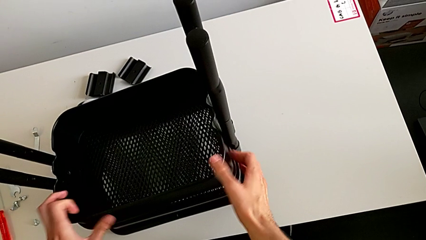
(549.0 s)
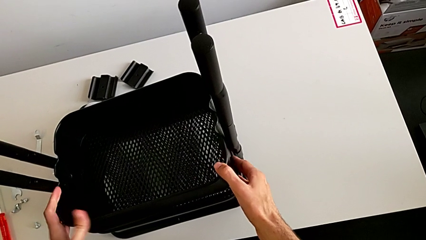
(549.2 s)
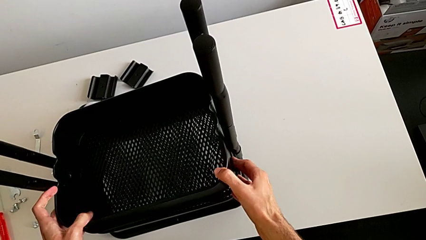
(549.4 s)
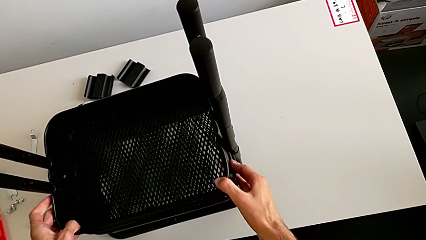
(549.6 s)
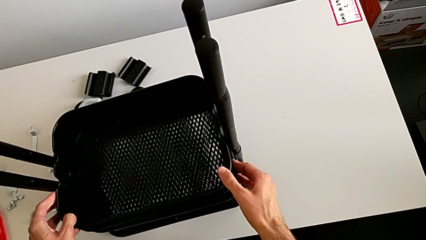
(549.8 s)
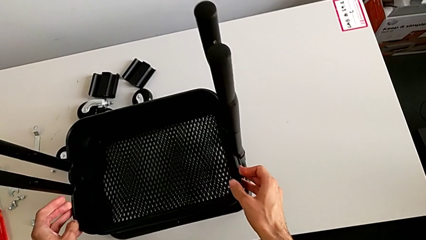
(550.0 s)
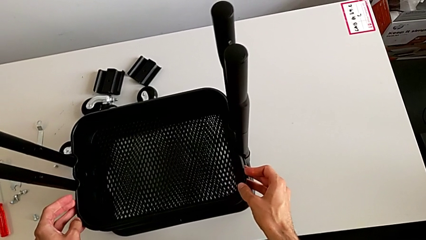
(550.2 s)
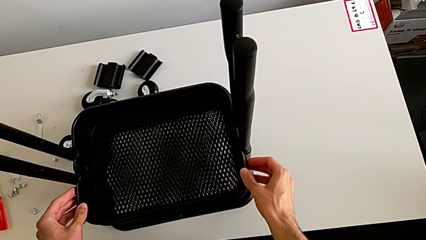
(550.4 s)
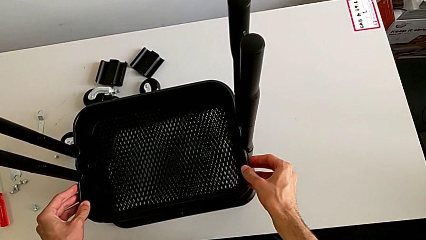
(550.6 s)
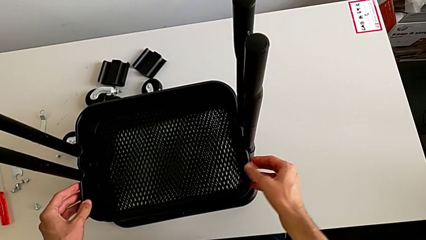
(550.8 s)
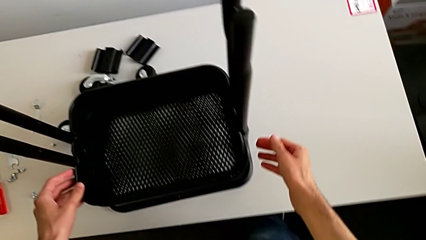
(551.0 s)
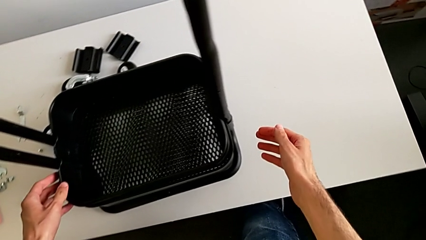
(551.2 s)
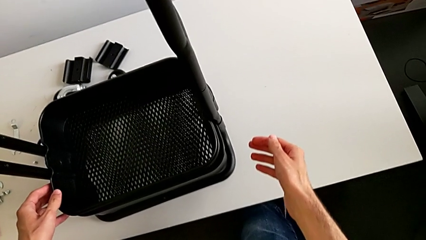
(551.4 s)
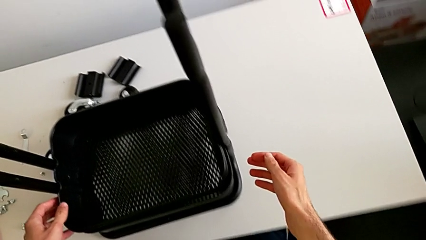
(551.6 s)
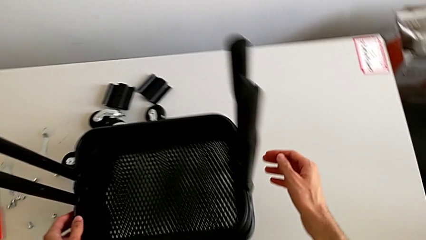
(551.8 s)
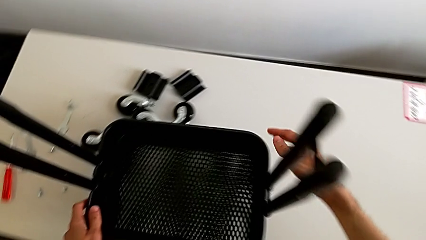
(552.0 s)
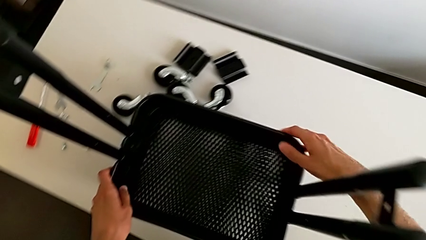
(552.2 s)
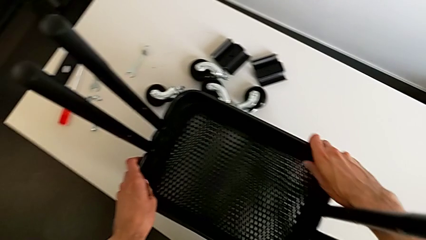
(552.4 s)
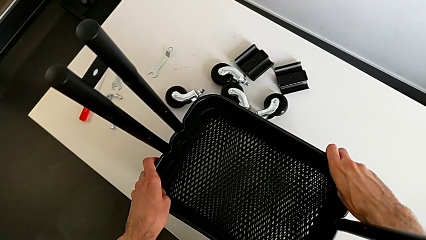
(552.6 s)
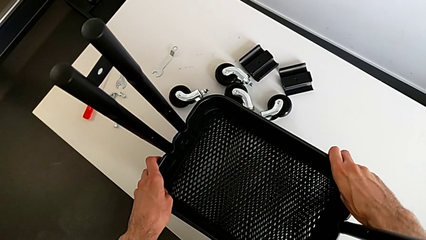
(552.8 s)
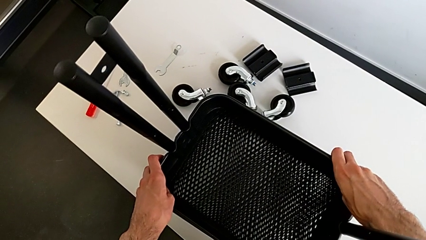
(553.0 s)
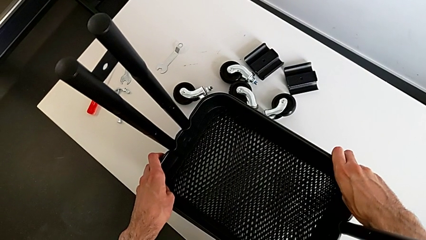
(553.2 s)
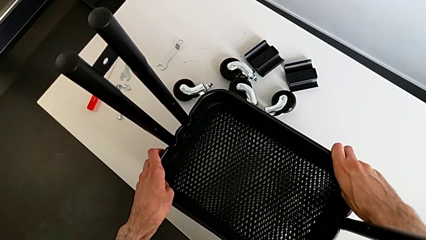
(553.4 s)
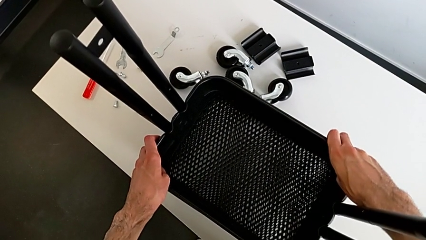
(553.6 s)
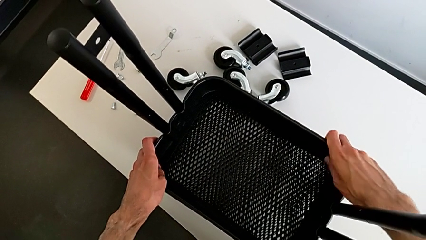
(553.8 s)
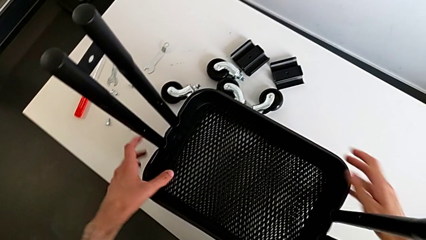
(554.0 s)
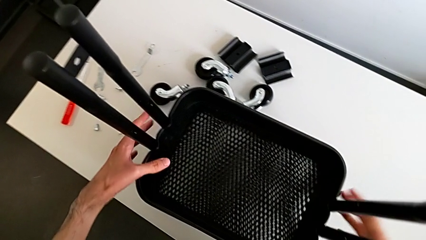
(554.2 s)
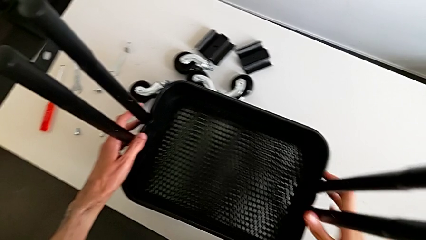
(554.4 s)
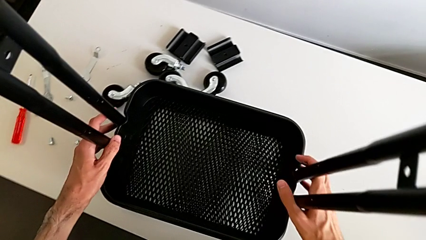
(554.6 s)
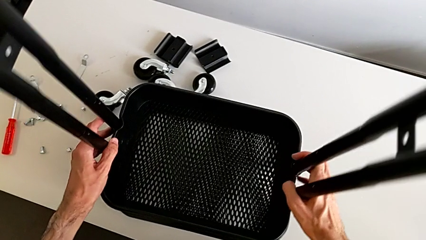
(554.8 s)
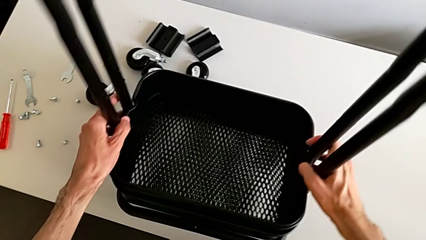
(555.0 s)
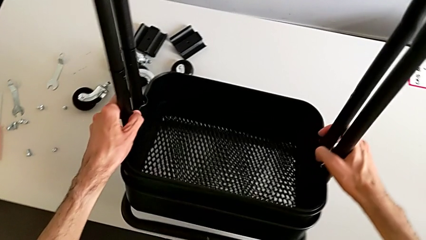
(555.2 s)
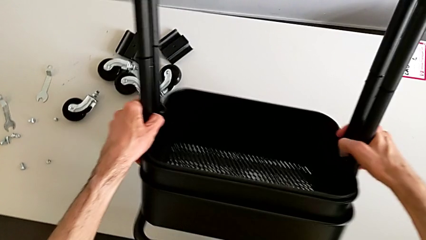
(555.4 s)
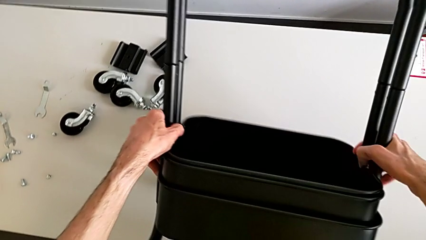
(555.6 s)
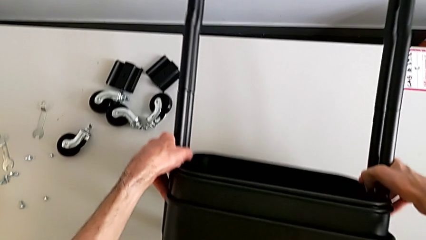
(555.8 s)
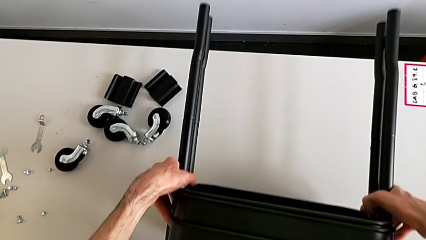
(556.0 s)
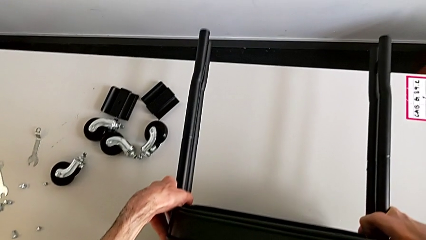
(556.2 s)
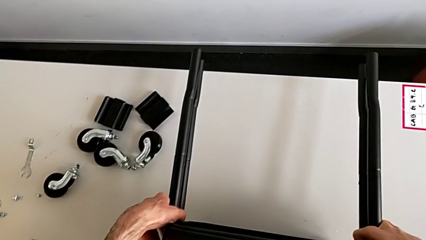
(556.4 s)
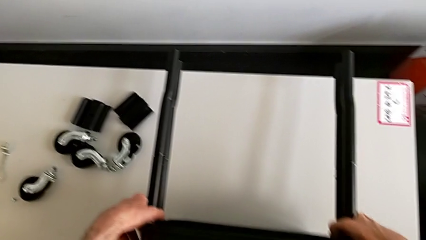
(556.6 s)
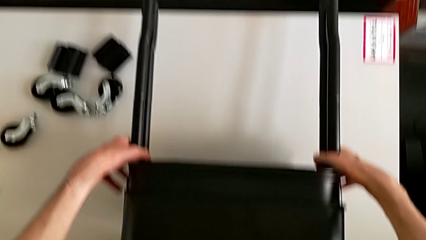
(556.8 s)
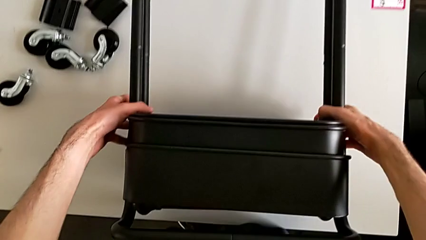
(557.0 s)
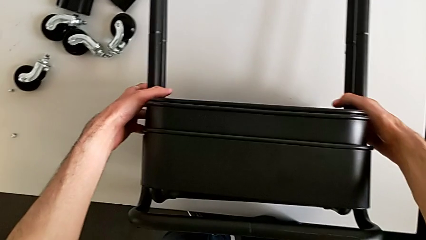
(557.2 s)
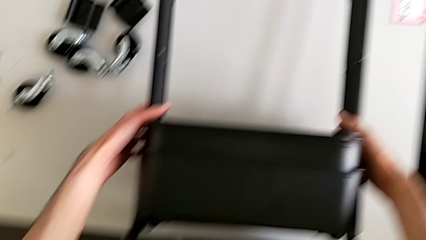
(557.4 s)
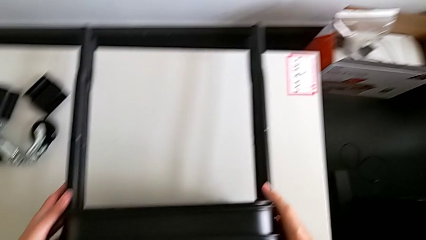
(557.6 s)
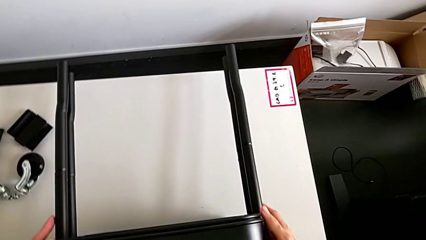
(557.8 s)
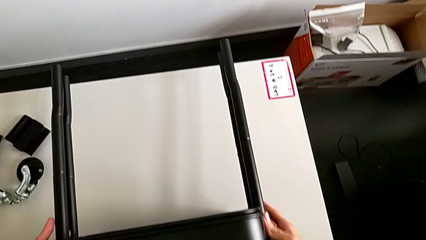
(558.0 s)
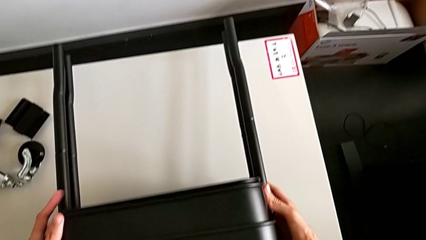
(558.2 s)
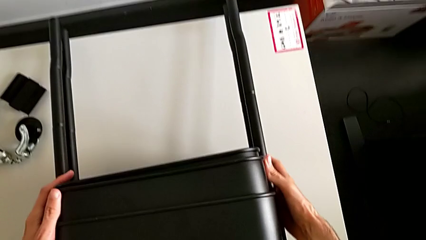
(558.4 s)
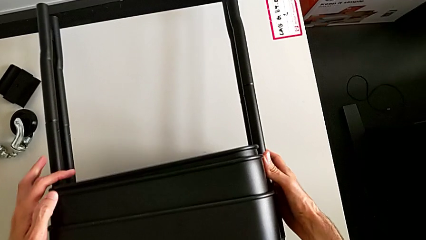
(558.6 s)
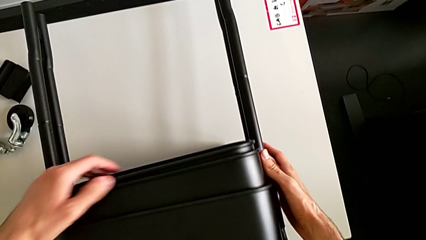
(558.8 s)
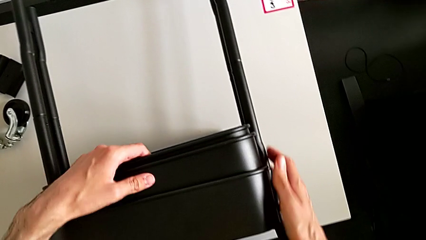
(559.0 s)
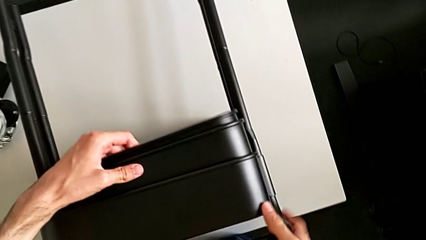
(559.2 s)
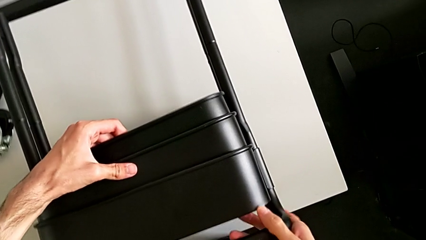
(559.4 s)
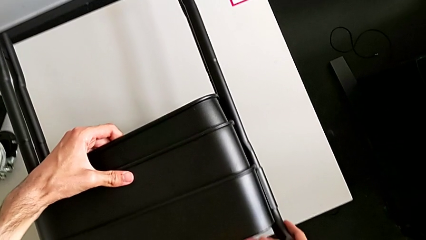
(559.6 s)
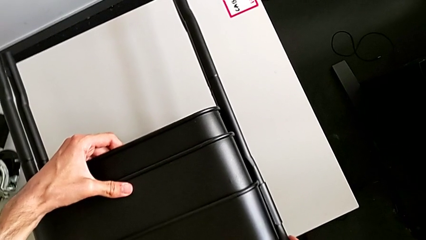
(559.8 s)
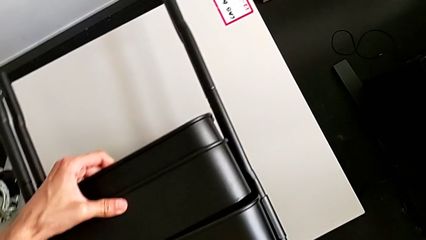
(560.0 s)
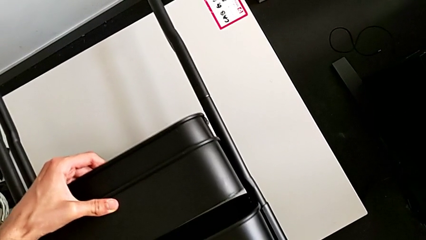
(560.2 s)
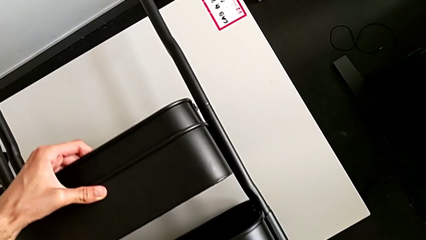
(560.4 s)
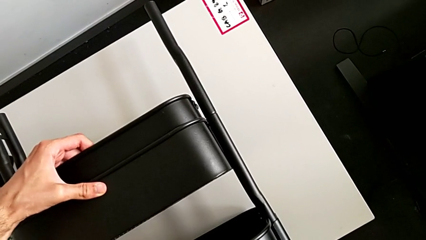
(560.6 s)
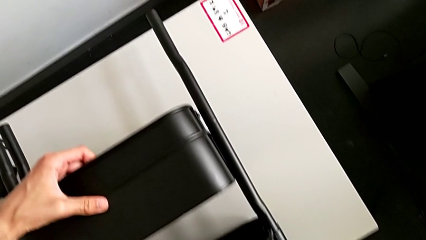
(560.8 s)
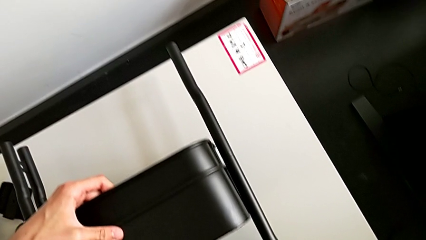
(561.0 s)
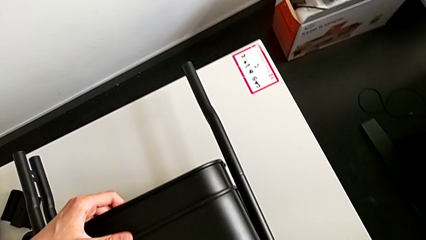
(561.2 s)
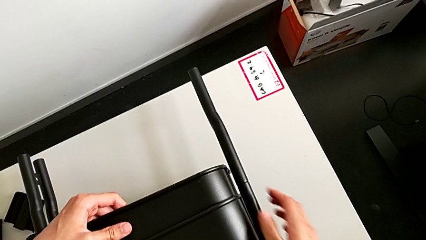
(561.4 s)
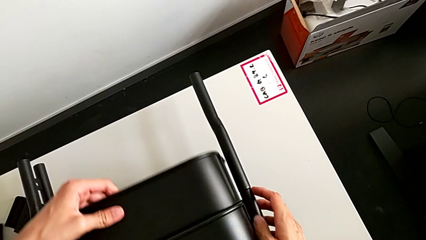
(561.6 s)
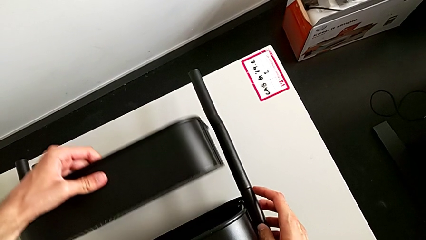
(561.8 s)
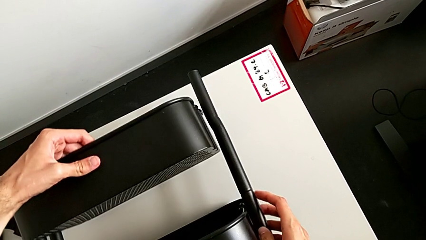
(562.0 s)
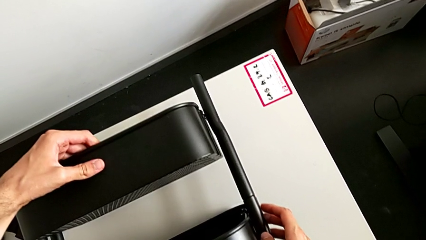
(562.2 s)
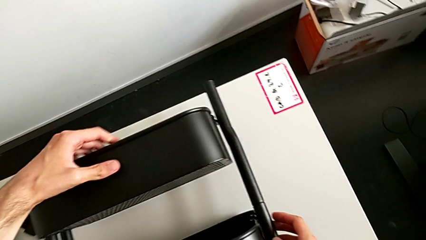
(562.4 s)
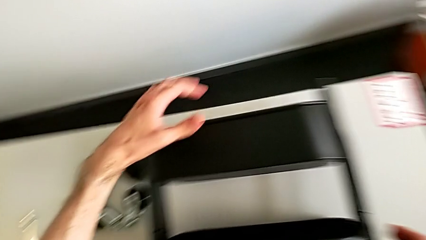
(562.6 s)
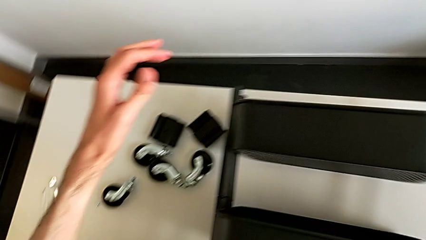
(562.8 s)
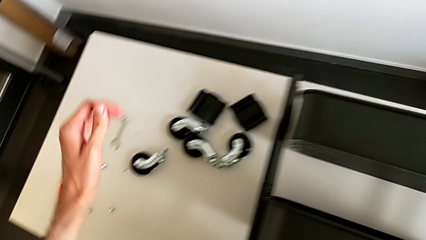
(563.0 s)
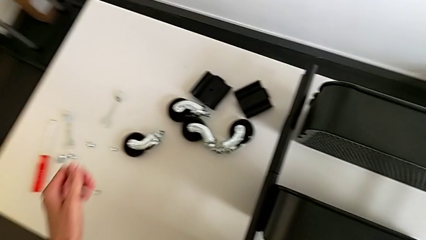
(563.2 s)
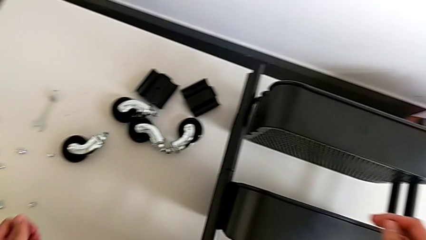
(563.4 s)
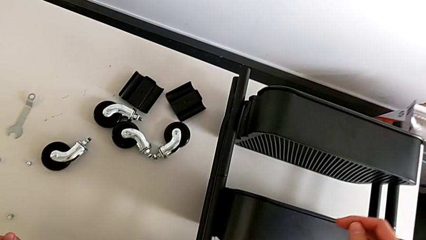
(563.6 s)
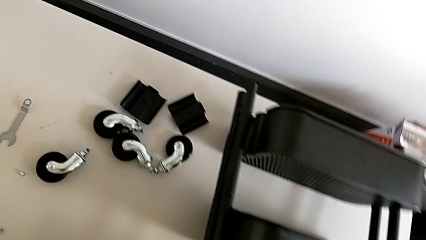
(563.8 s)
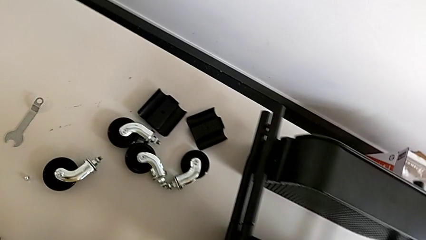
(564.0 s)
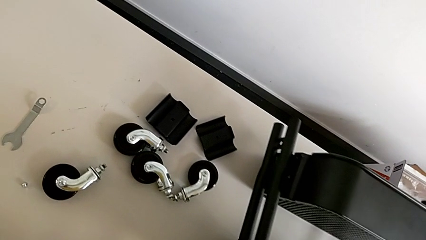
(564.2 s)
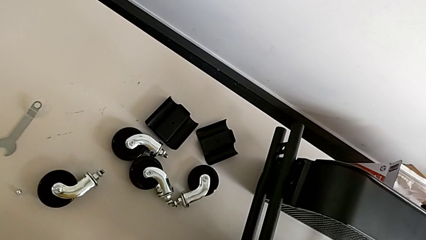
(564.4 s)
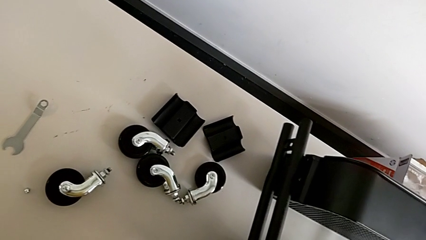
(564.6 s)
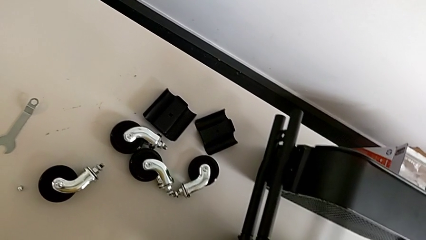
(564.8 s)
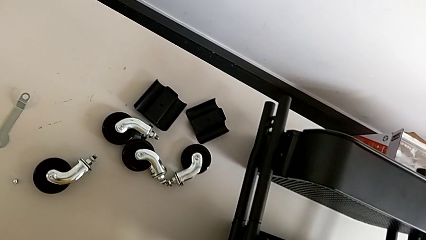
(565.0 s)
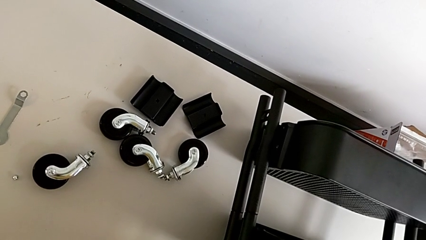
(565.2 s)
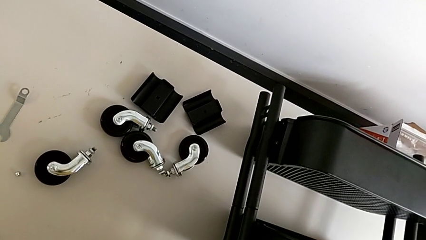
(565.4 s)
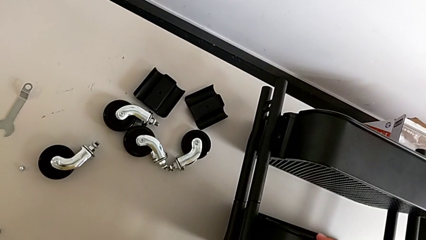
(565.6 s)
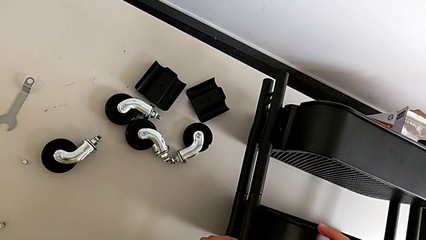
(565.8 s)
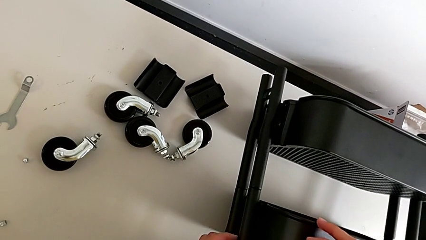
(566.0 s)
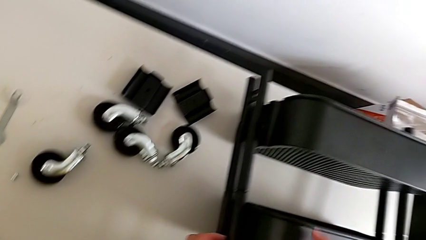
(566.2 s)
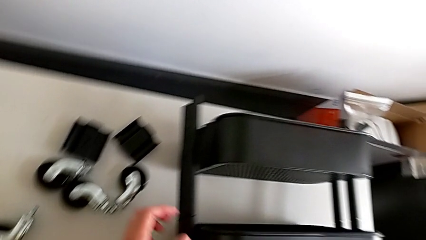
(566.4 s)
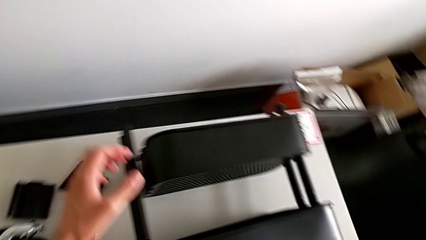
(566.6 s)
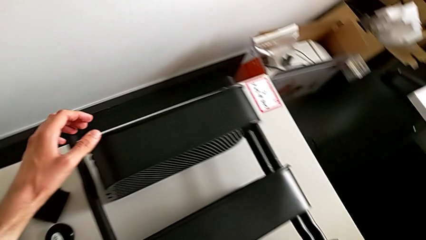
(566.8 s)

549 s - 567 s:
The camera wearer is placing the boxes in their slot. They wrongly slide the grid tray.
